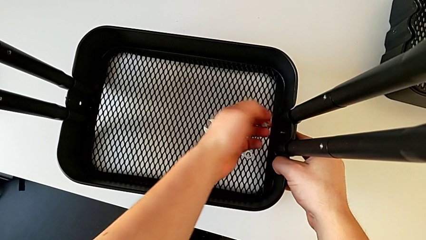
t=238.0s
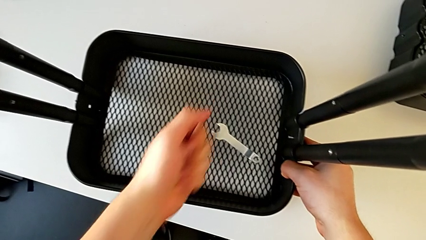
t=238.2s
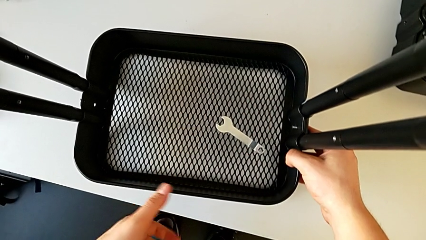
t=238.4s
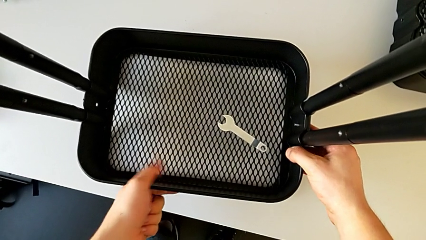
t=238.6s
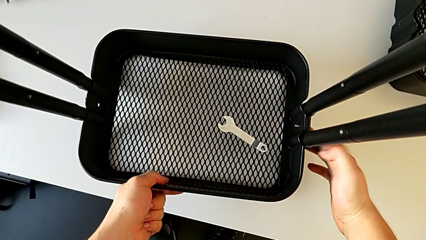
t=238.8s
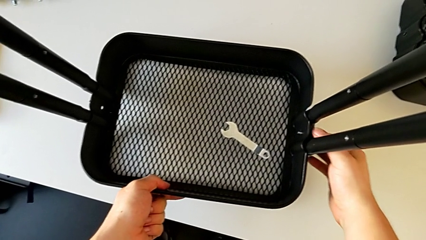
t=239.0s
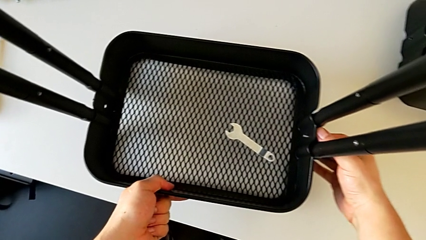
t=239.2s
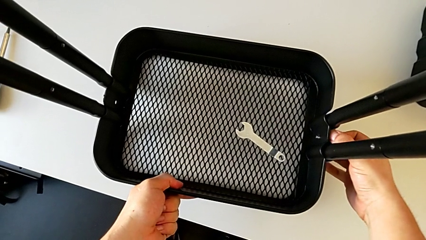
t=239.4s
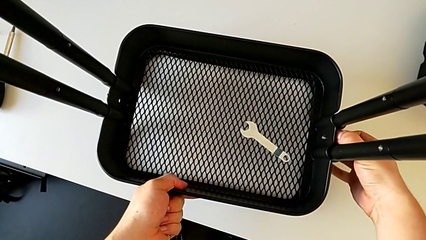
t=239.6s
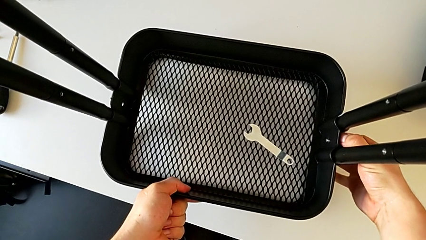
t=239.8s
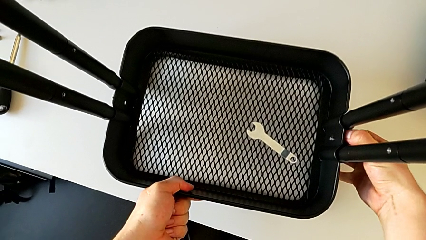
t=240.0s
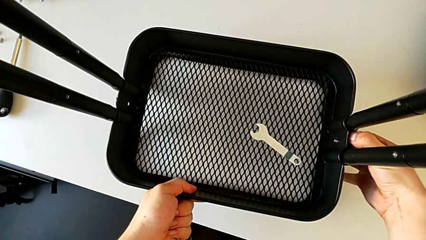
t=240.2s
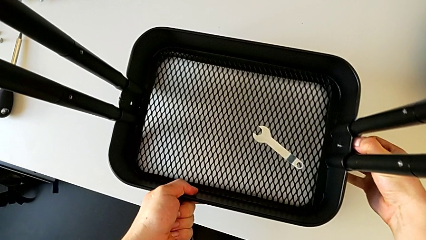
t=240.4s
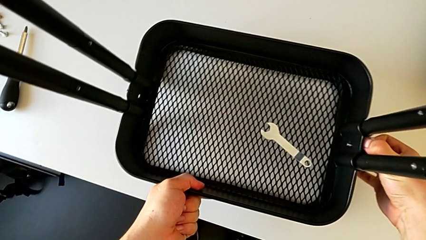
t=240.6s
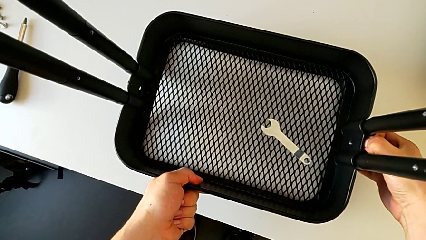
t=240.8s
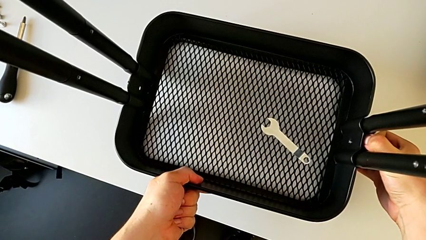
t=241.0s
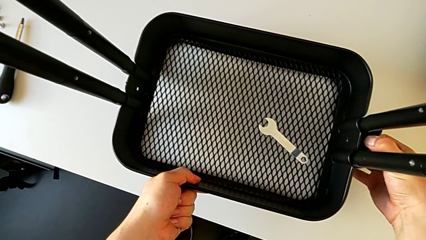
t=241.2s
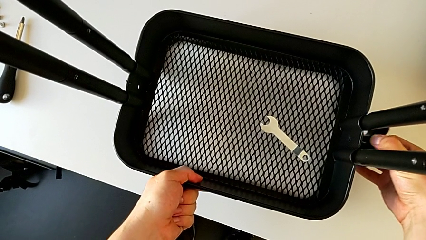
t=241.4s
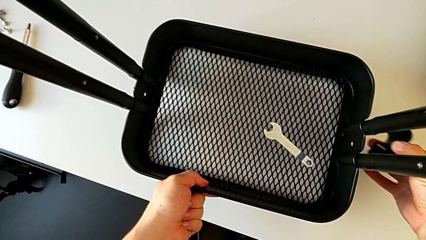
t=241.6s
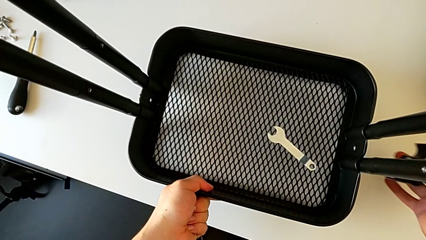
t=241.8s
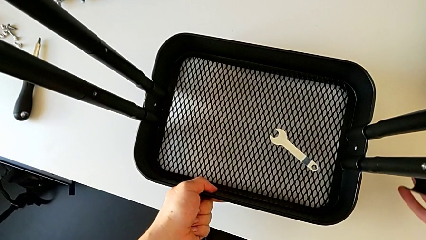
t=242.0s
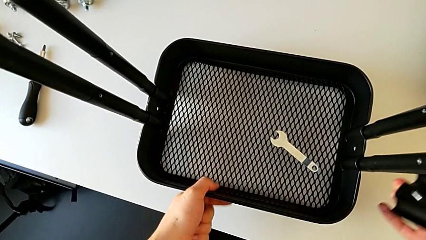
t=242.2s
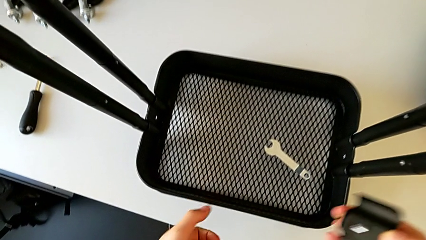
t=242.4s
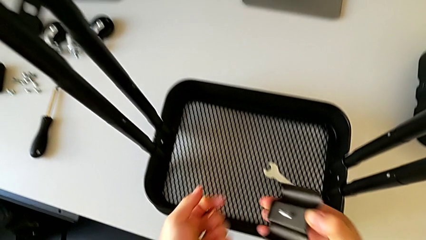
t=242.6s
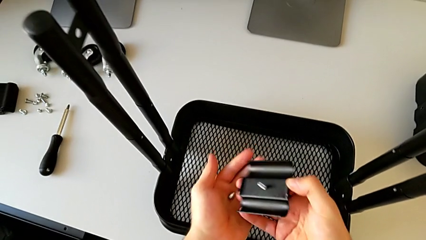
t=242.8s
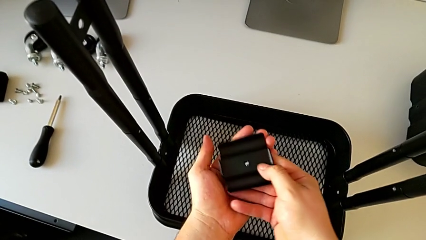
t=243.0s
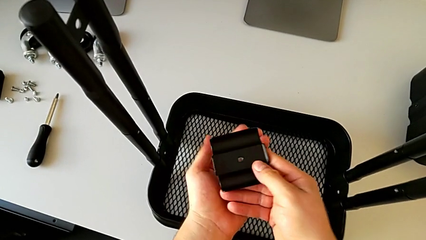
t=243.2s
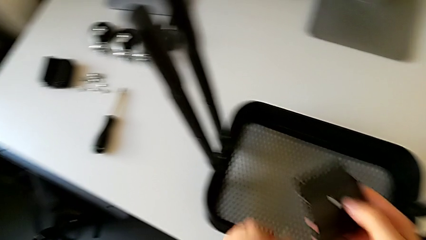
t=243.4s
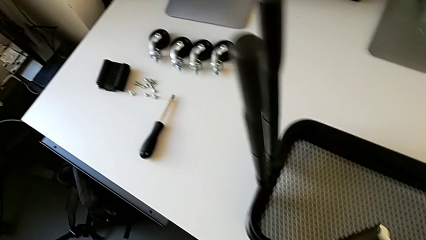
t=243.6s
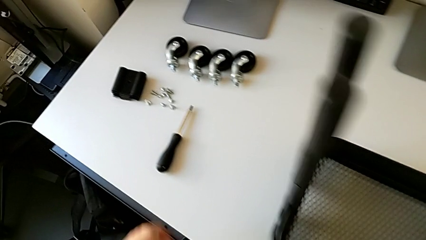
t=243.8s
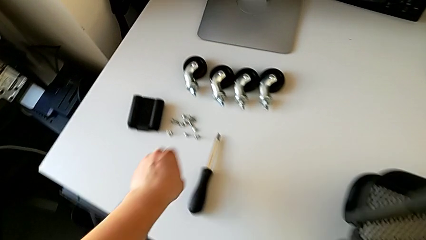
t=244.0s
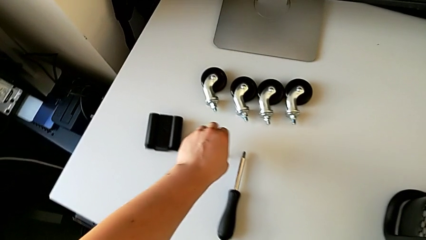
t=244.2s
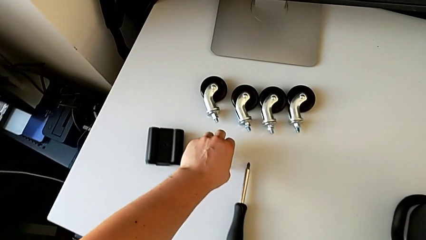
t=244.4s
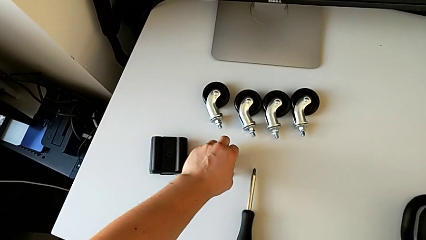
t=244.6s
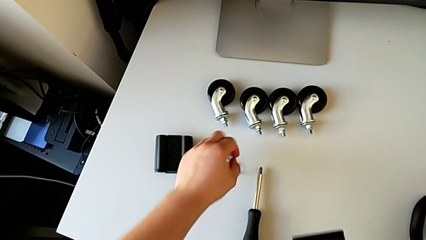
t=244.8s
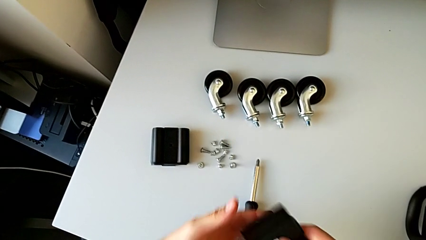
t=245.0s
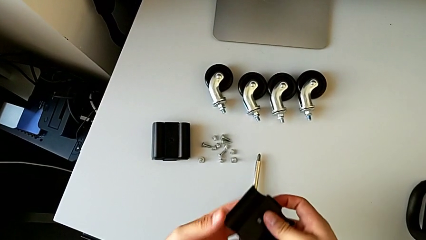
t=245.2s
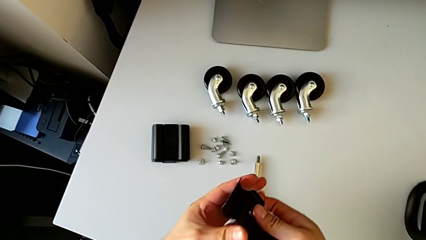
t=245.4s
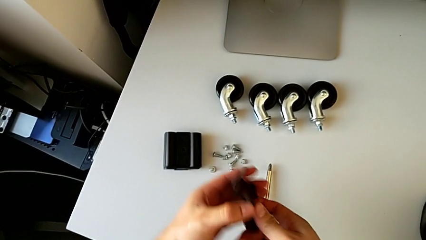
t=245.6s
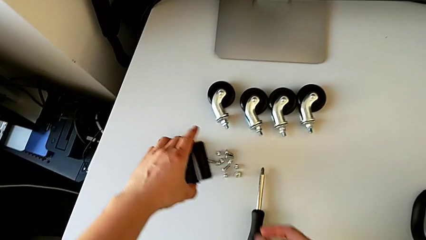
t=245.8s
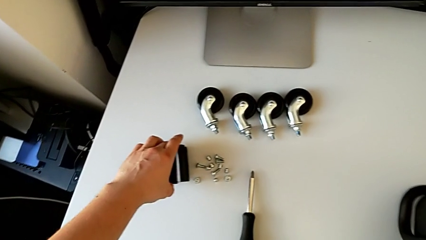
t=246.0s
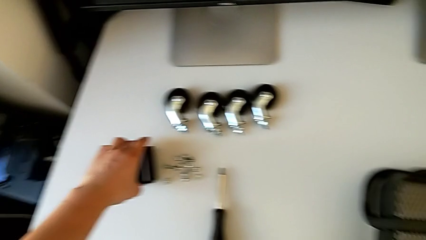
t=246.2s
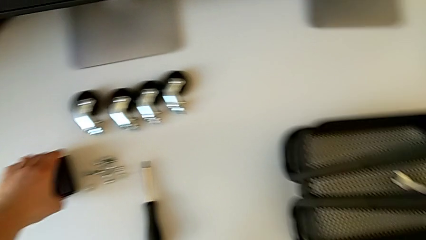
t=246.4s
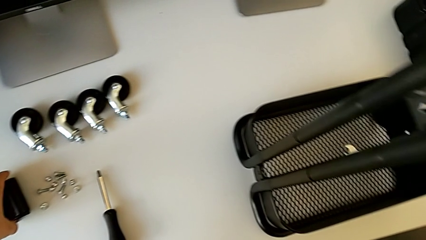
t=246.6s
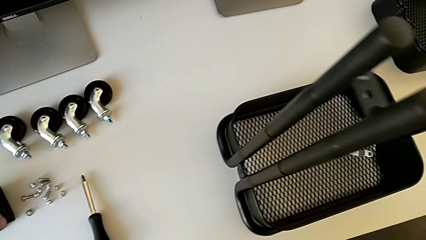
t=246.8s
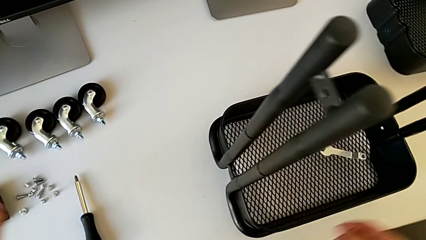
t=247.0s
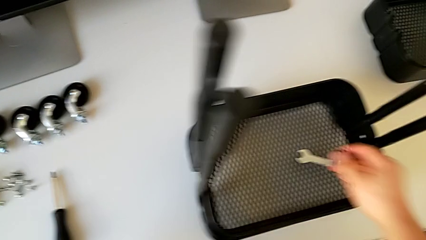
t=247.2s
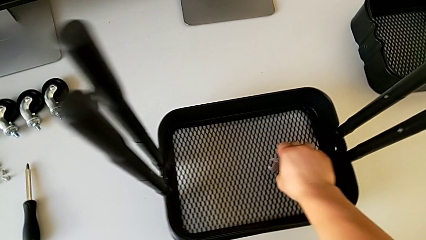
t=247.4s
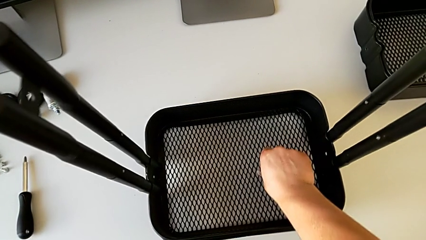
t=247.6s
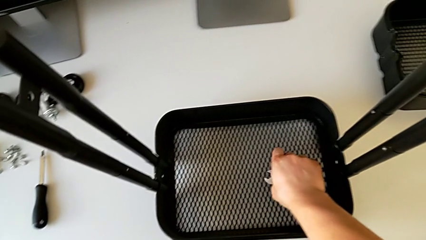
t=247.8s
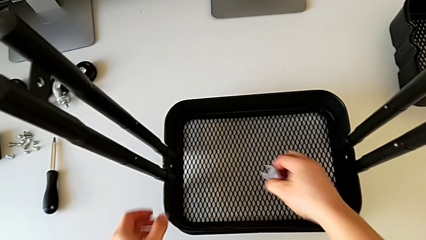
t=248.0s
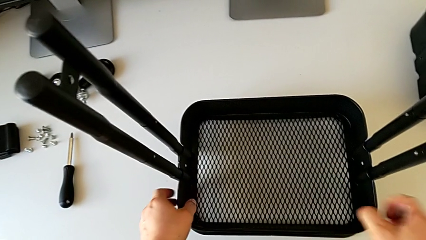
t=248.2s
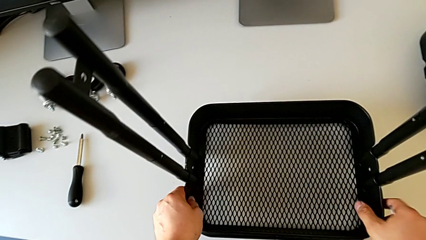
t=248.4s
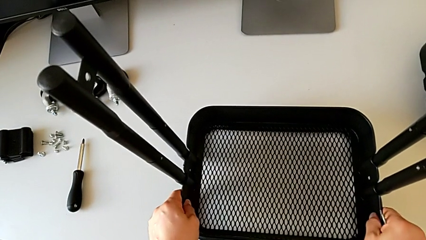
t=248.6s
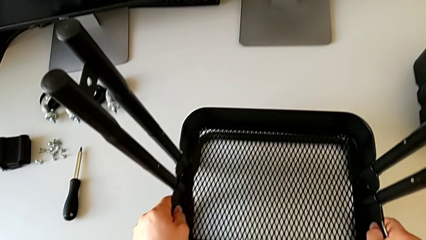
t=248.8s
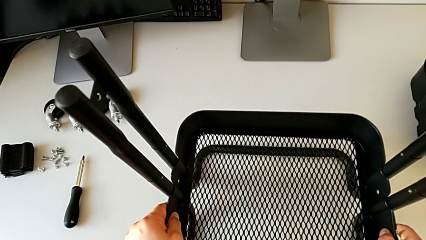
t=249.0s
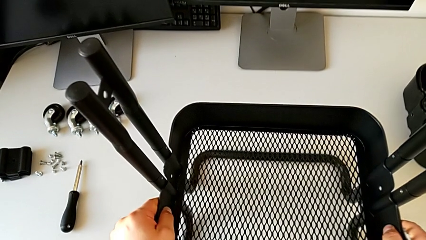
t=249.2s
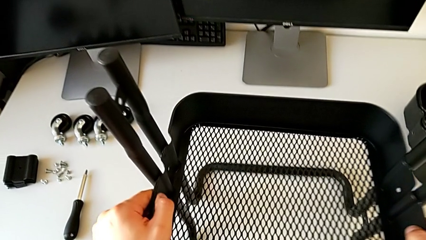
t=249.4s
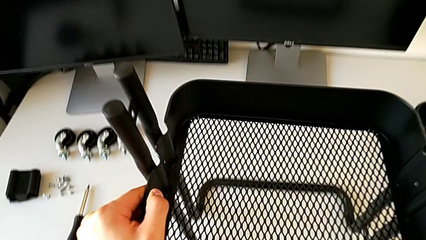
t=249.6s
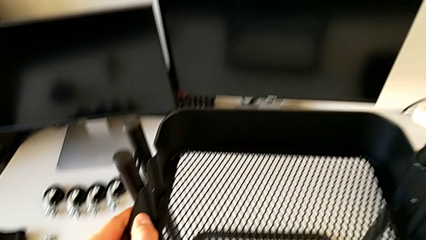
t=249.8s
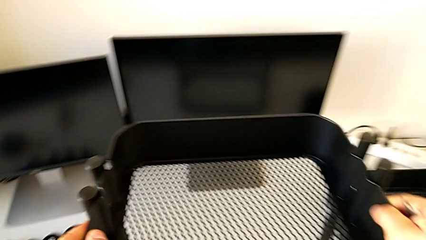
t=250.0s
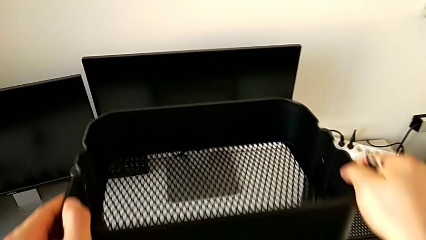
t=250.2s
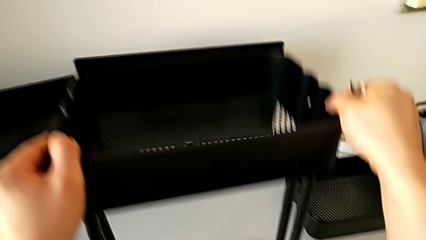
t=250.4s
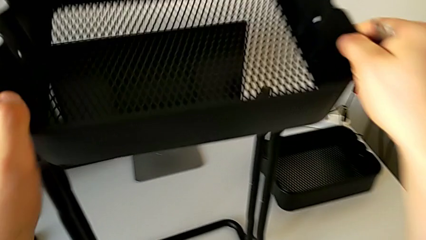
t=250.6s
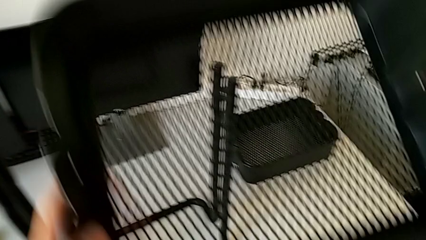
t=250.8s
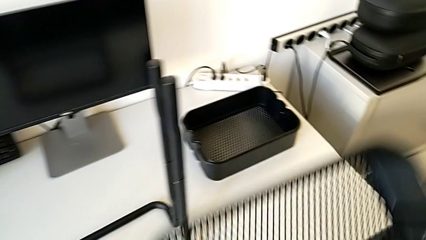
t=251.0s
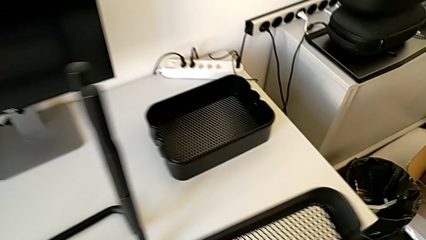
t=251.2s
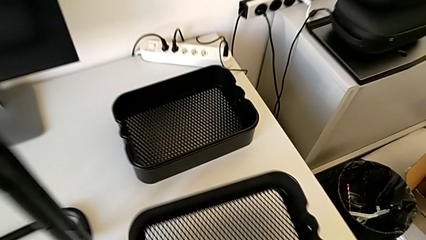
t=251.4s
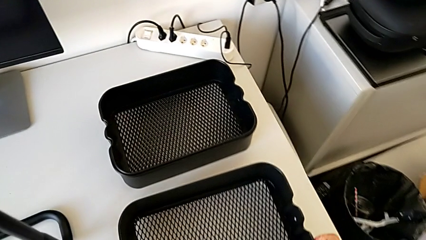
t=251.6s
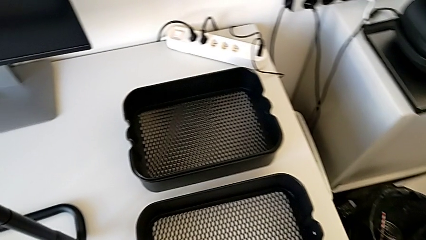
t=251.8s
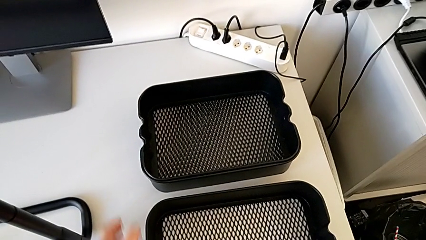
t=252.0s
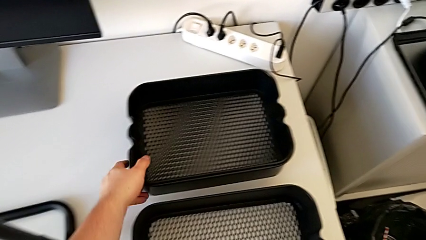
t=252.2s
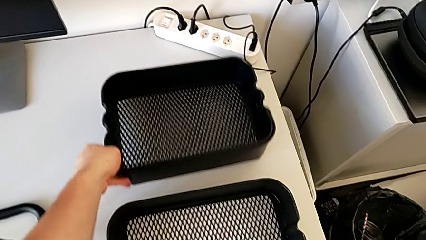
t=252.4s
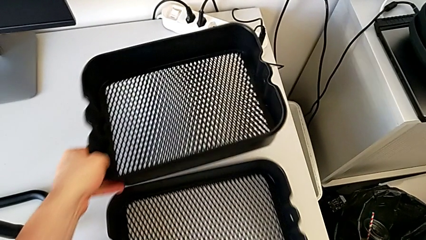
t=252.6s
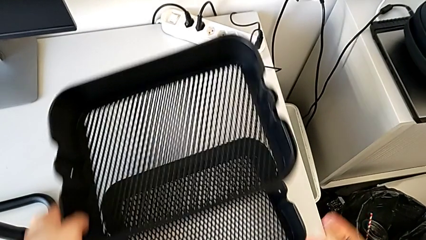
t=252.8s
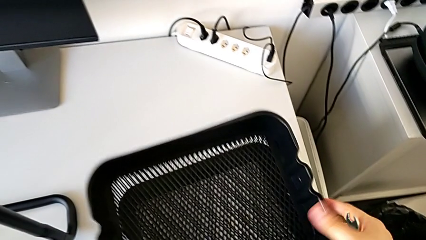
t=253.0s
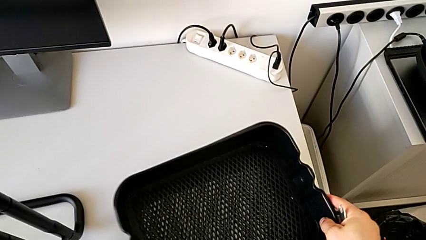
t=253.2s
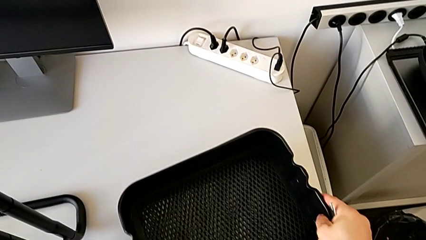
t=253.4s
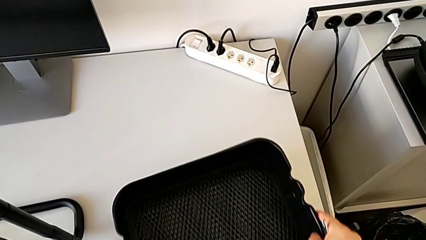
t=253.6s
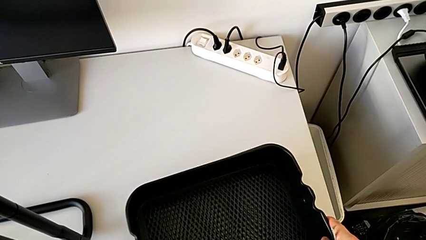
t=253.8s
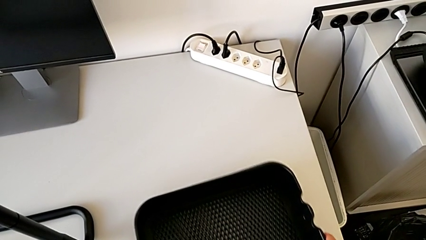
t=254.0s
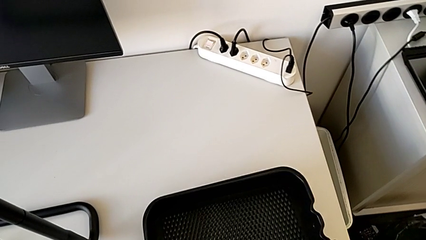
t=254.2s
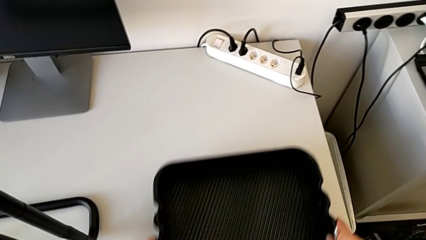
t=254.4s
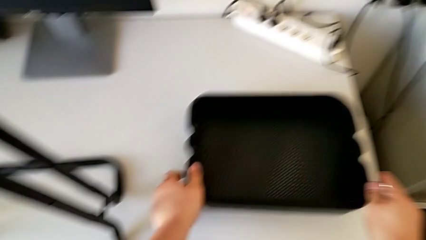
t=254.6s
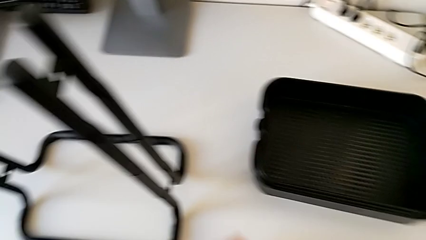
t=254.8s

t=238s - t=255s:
The camera wearer is disassembling the bottom tray. They disassemble the bracket, disassemble the bolt, grab the bracket, place the bolt, grab the bracket, place it, grab the hexagonal wrench, slide the grid tray, disassemble it, place it and align it.
